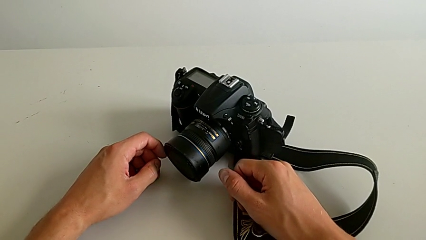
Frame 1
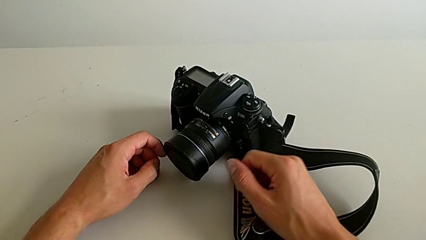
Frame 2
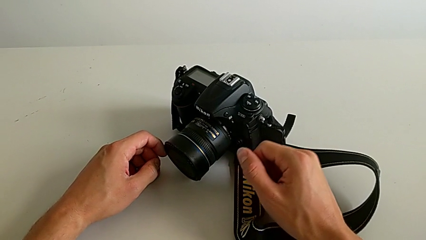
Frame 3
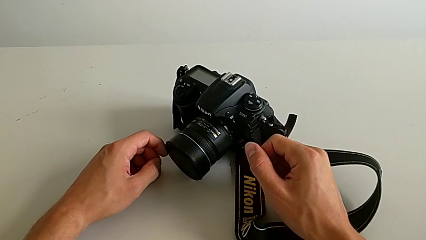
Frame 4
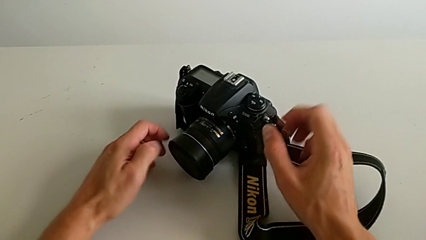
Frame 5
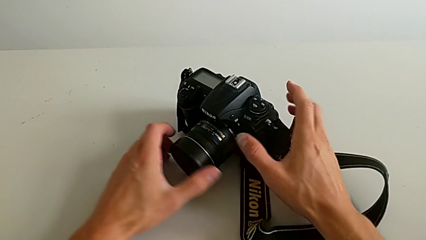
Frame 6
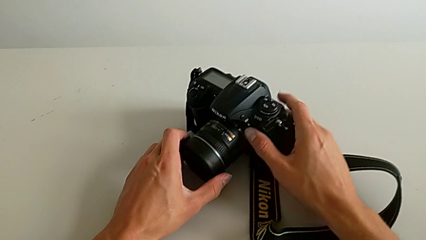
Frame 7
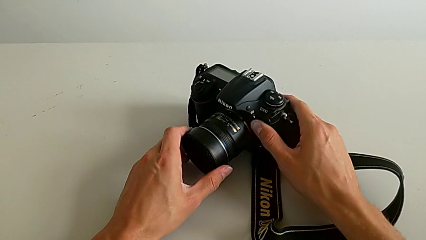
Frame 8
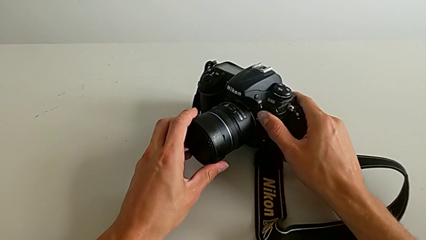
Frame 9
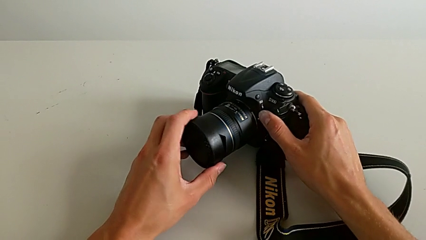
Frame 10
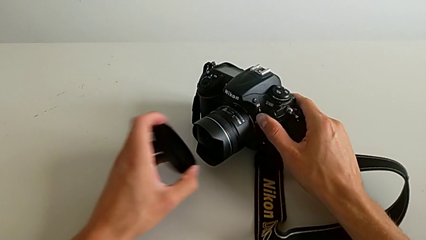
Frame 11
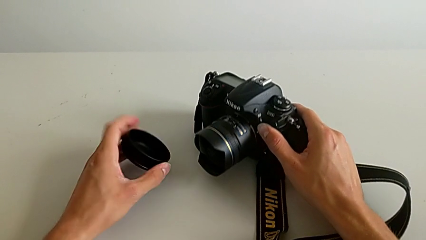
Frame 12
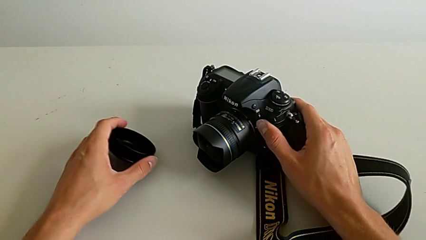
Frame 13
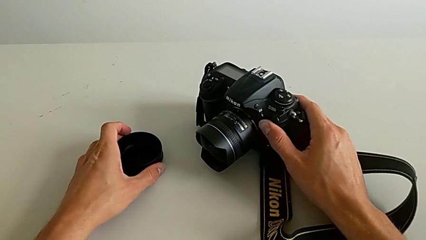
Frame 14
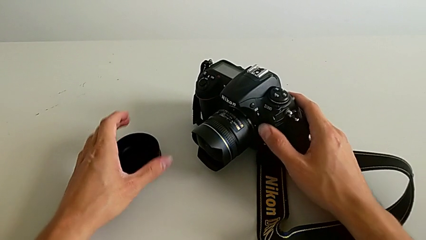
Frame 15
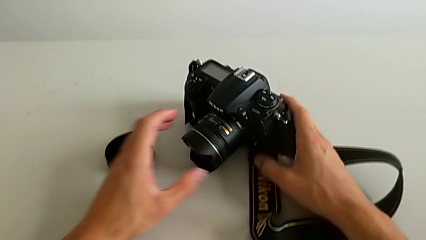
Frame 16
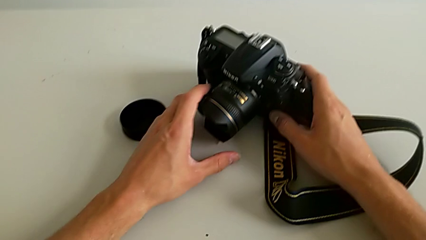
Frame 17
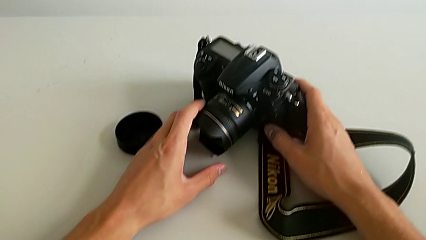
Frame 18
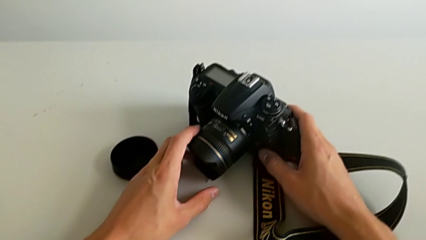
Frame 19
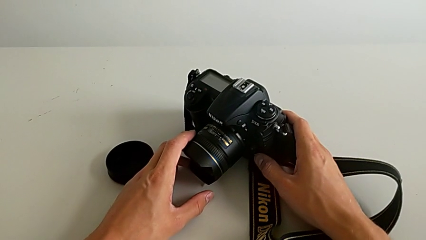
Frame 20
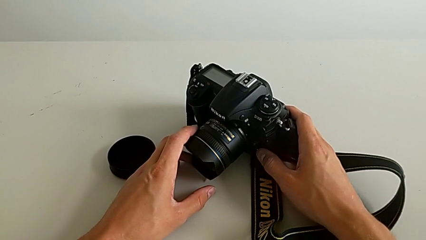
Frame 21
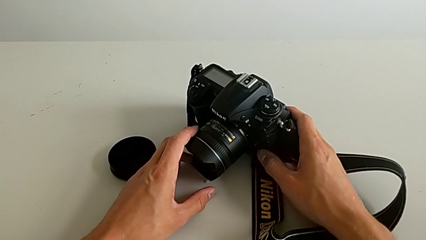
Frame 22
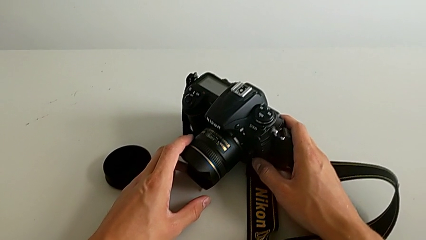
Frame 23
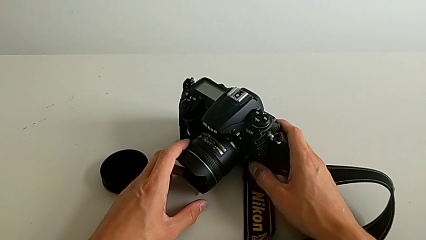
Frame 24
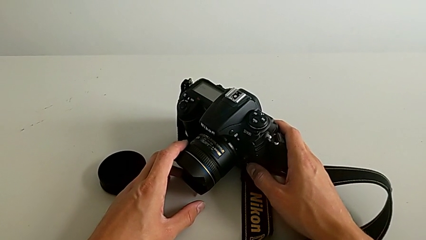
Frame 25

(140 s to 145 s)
The camera wearer detaches the cover of the DSLR's lens. They grab the DSLR, withdraw the lens cover and hold the DSLR.

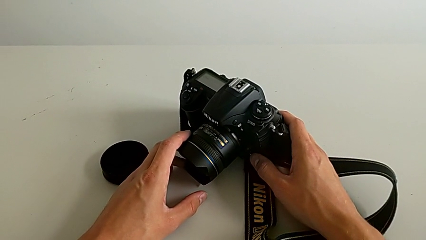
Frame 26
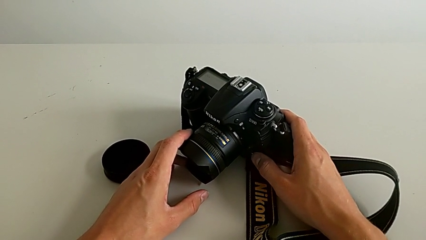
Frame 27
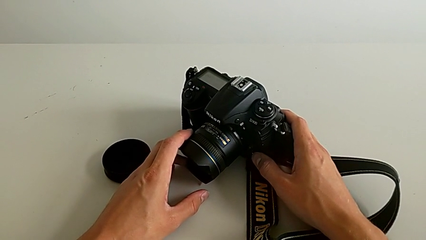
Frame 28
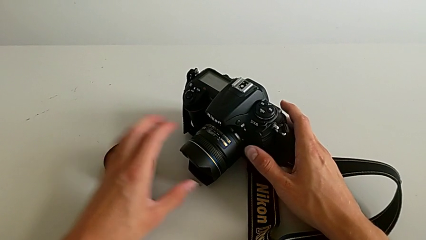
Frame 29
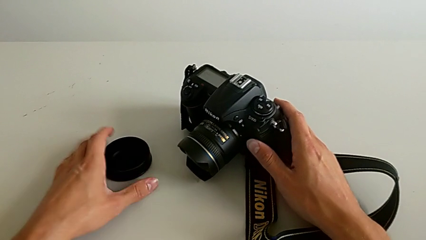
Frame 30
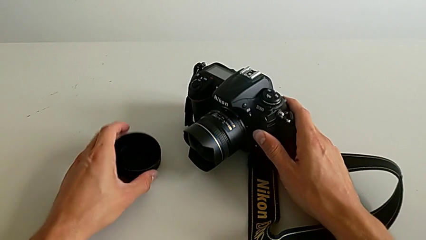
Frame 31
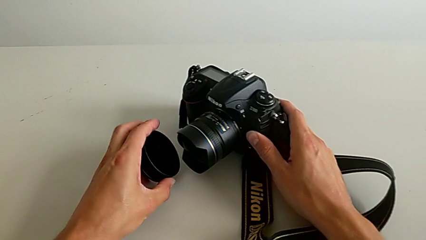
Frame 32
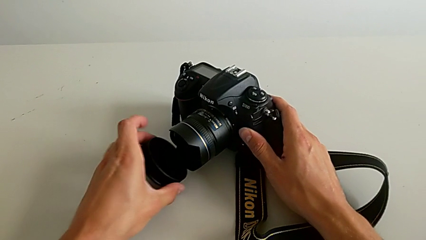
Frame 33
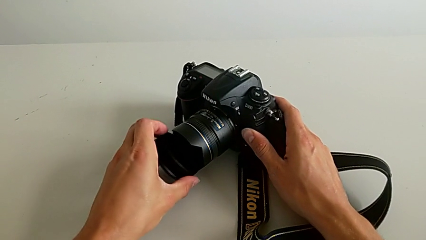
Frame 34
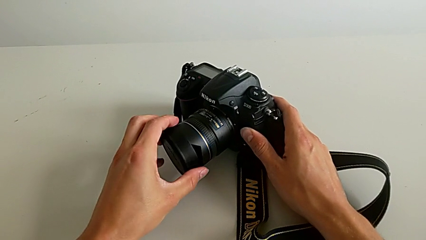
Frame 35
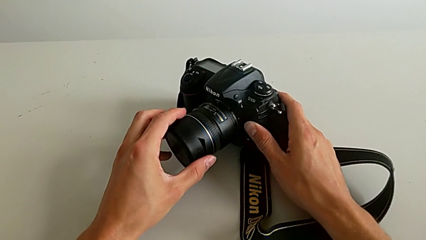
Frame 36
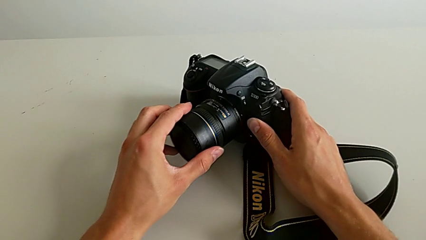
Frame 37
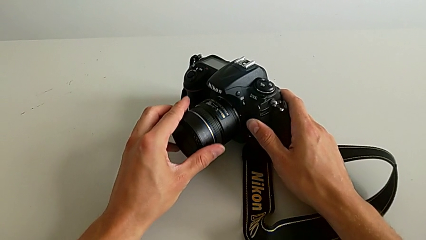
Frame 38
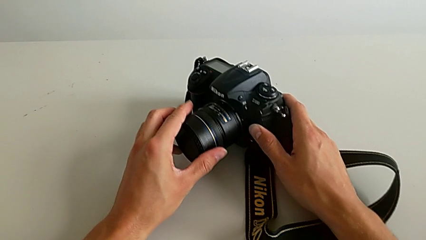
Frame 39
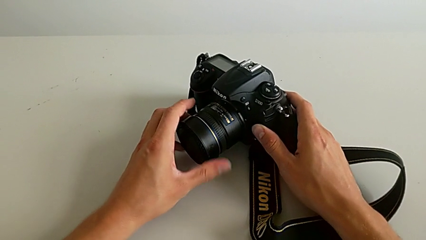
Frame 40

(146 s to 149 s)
The camera wearer attaches the cover of the DSLR's lens. They grab the lens cover and assemble it.

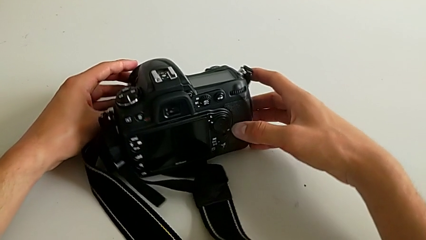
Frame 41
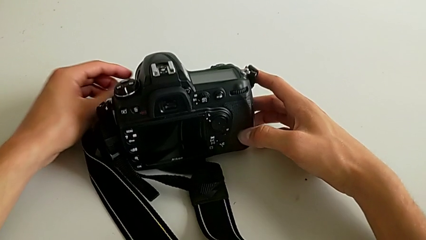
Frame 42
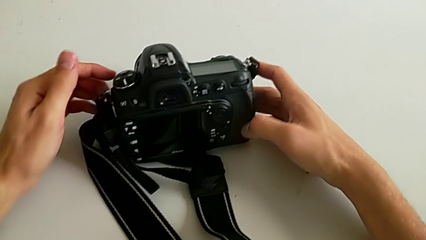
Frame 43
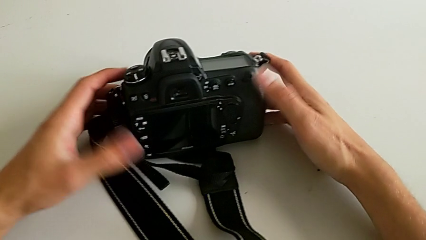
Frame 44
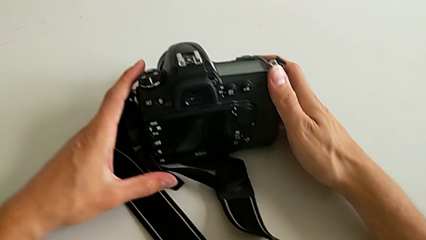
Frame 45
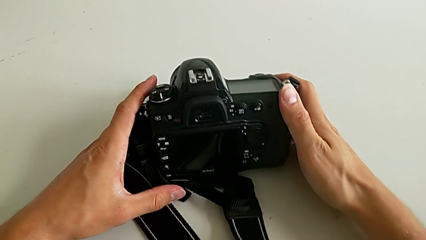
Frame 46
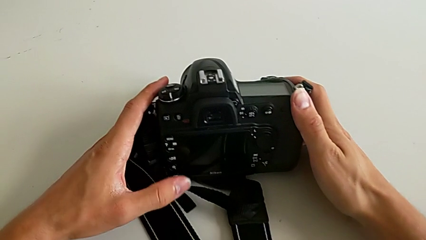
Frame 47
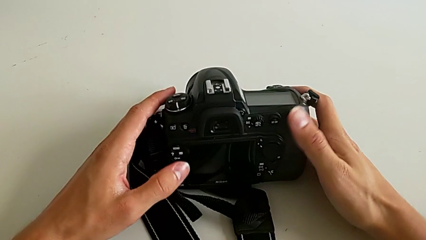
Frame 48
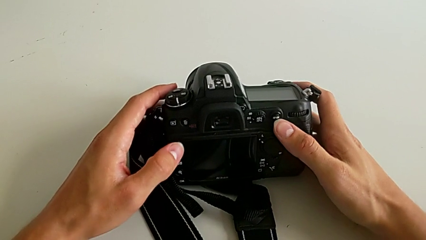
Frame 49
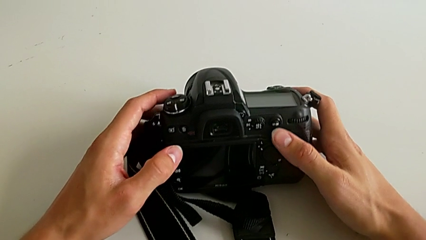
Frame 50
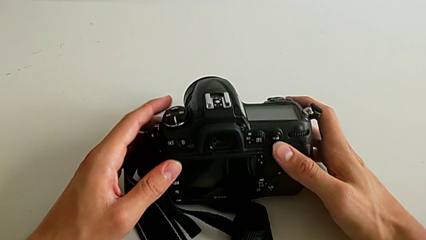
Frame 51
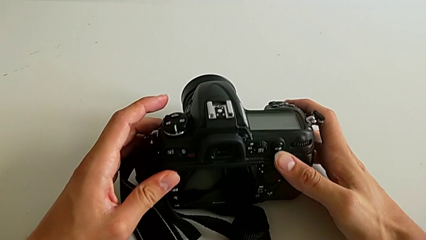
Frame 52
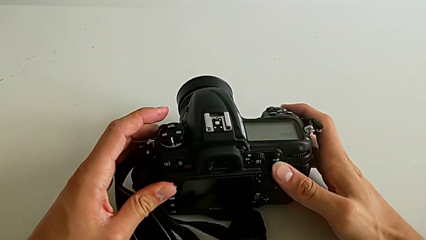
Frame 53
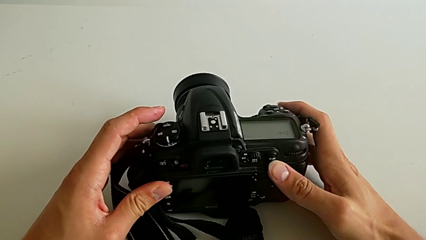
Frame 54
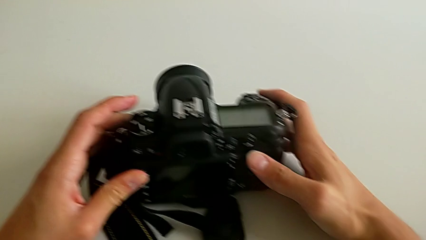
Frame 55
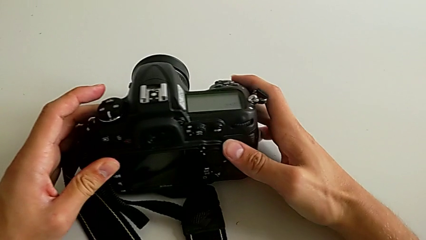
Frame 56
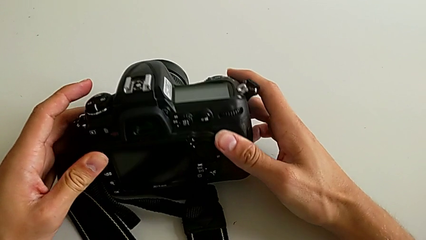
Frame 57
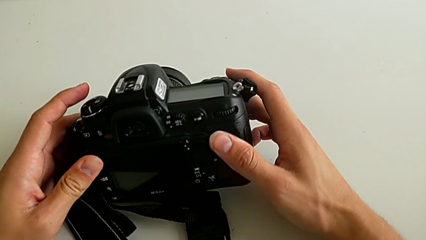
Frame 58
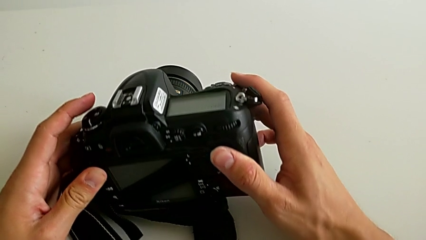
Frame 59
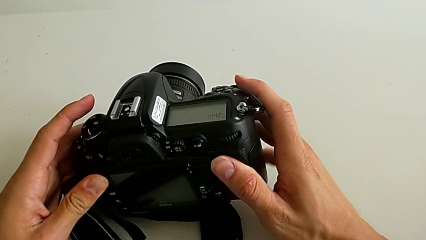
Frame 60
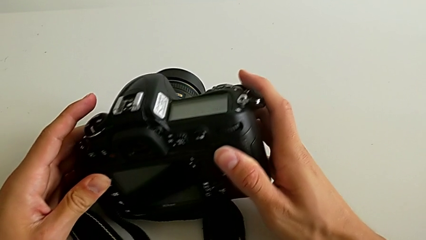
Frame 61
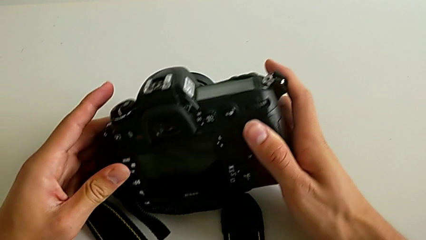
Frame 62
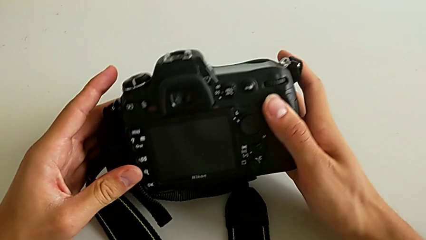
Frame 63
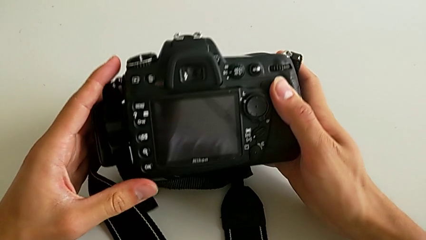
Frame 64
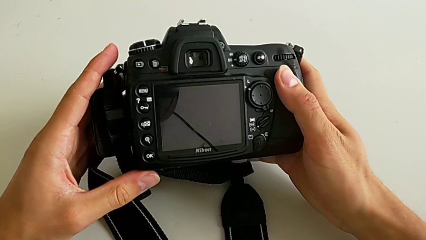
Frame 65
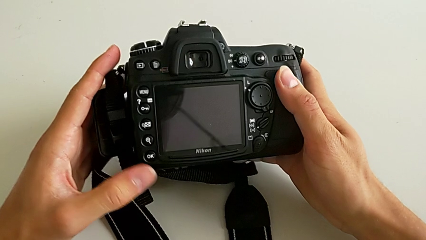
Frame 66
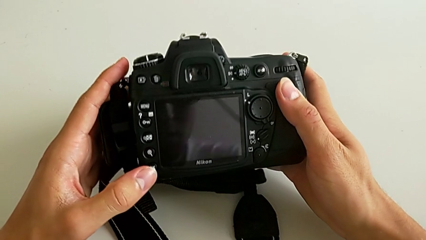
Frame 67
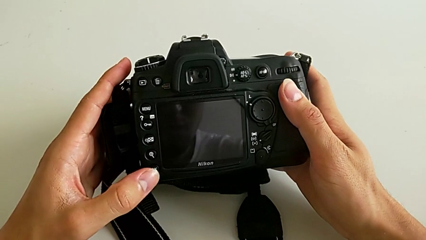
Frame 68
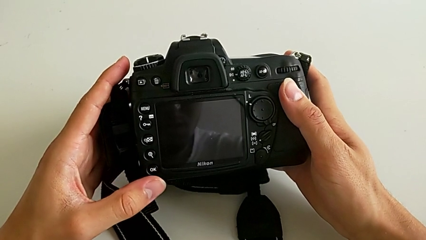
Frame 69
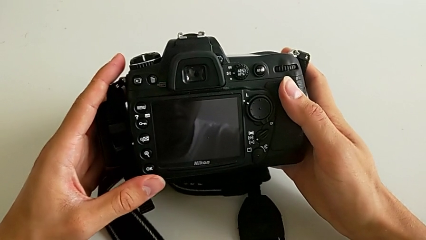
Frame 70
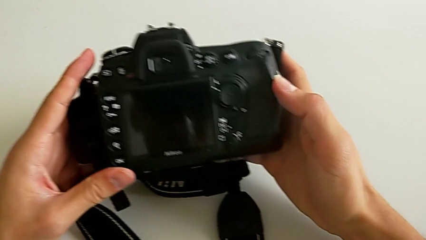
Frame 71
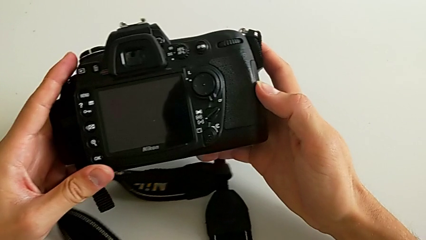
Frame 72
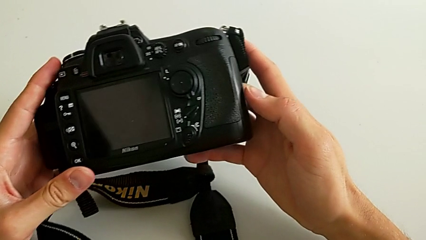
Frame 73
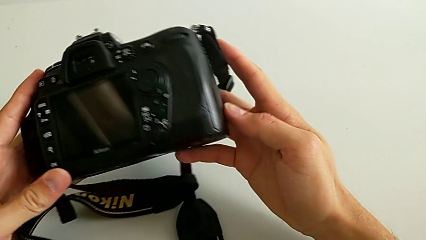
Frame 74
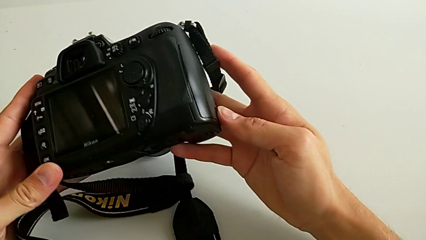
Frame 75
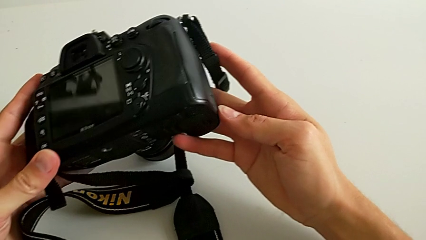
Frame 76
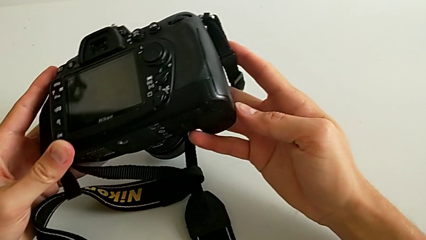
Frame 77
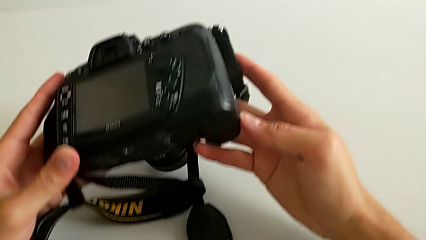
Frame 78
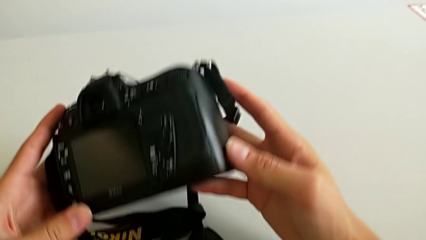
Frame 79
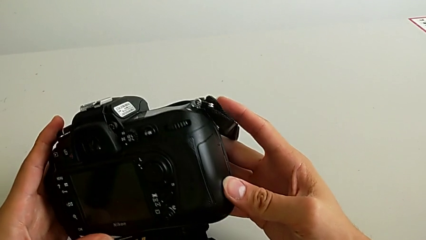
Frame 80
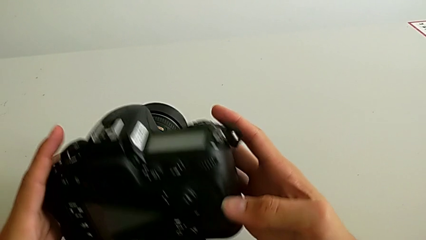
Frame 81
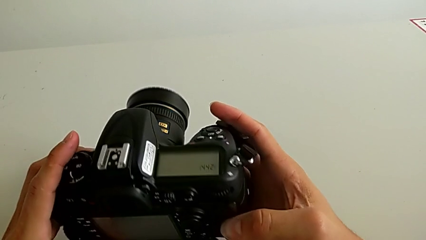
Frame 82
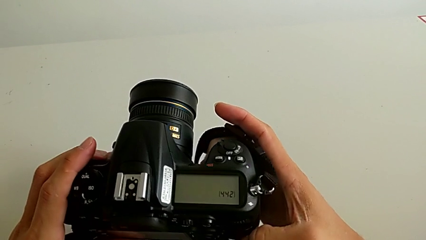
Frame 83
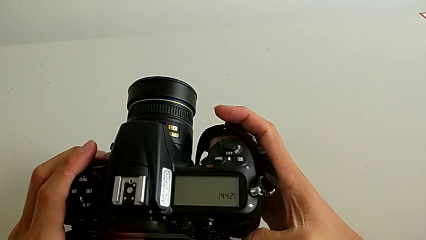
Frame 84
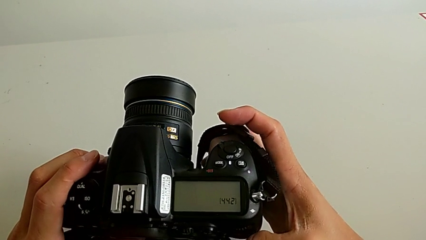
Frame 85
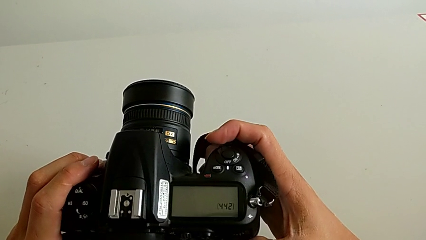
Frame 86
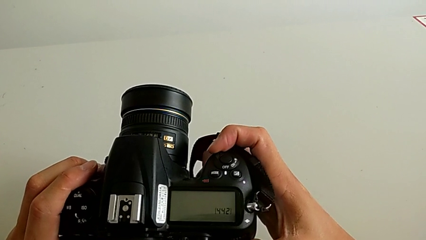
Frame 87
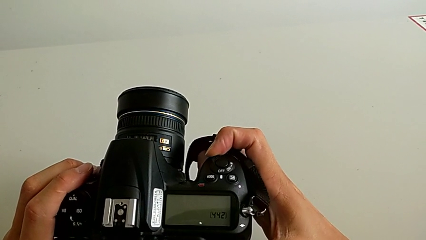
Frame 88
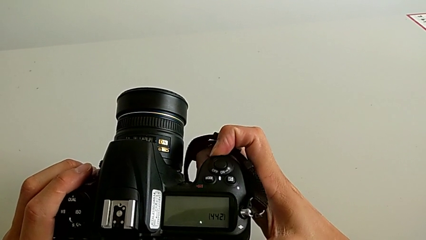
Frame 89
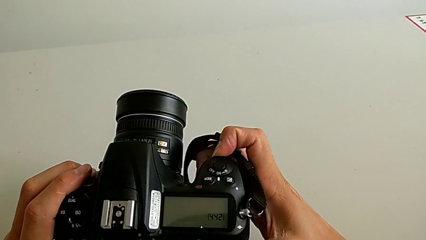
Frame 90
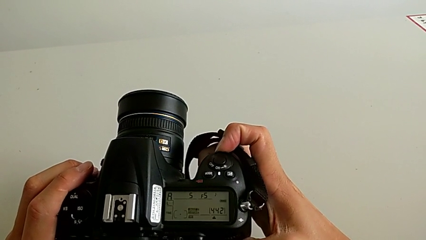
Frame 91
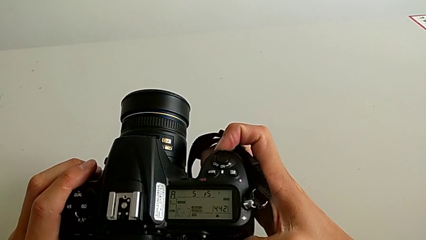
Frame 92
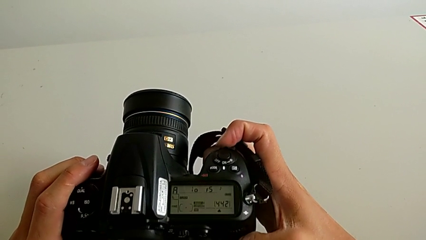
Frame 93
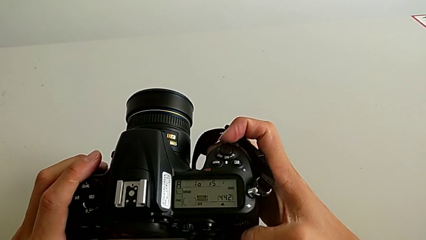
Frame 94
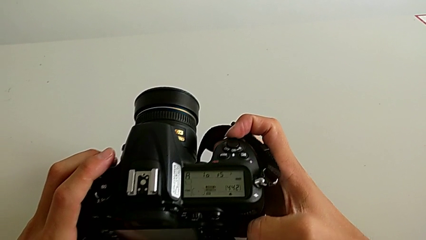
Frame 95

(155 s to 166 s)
The camera wearer is turning on the DSLR. They turn the DSLR, wrongly rotate it, looking for the turn on button, and turn it on.
